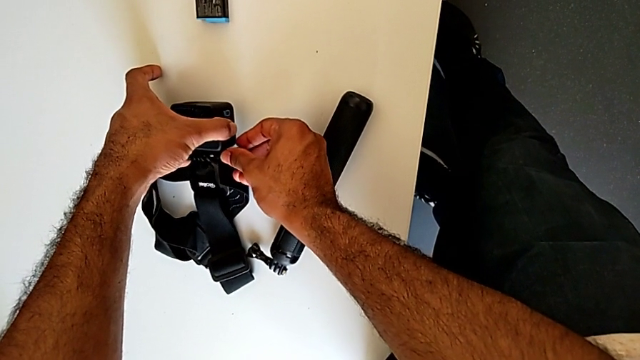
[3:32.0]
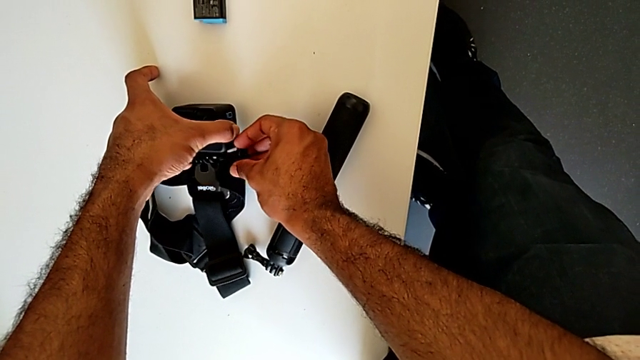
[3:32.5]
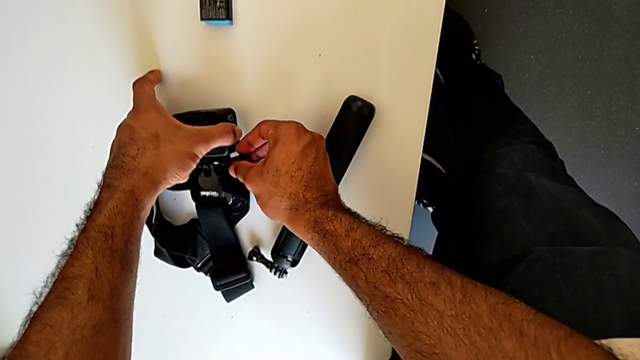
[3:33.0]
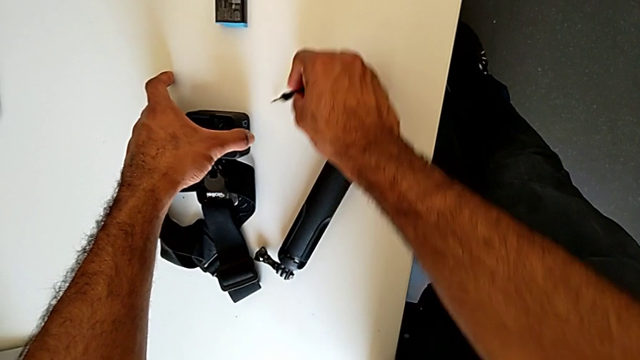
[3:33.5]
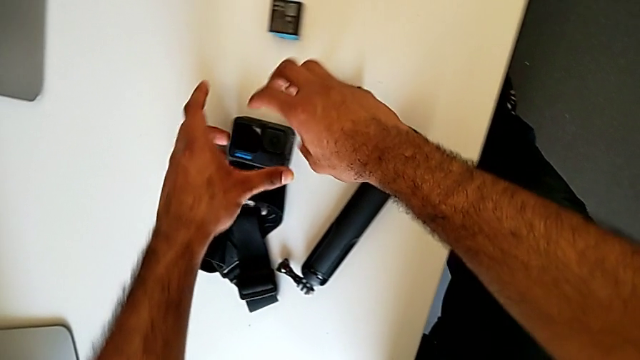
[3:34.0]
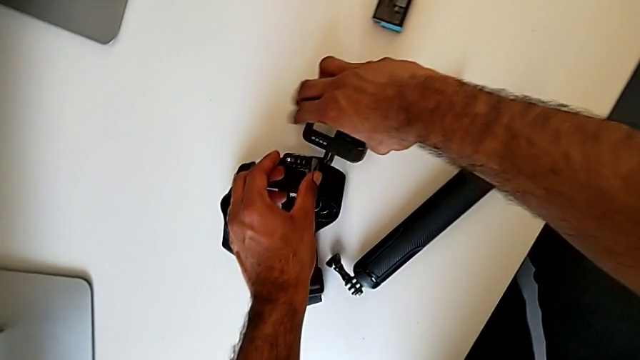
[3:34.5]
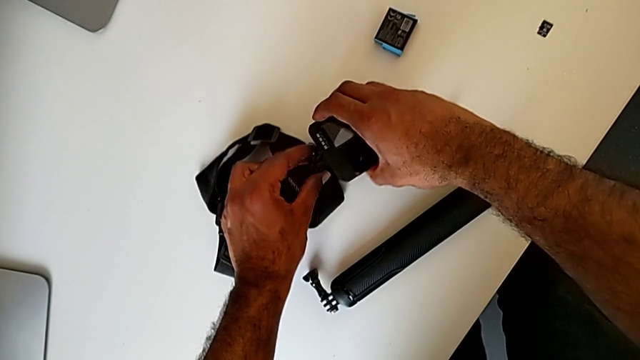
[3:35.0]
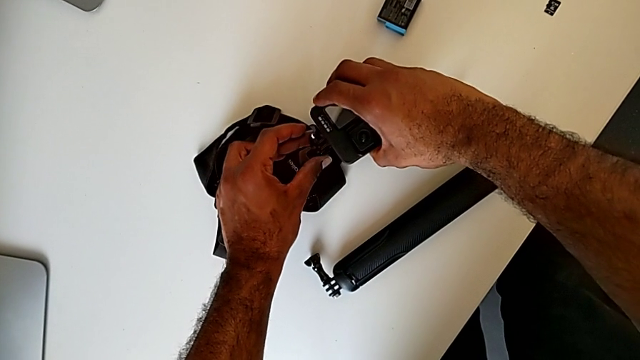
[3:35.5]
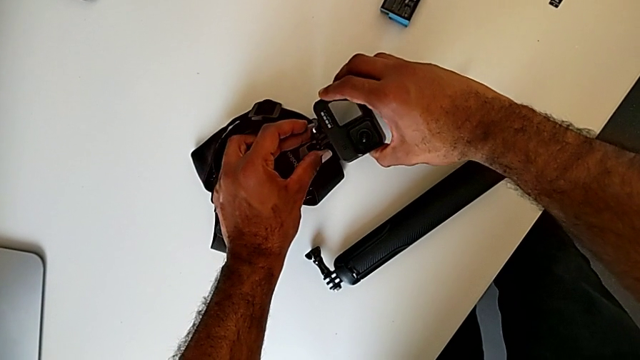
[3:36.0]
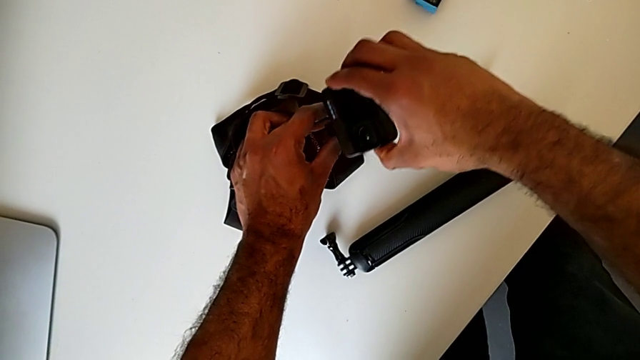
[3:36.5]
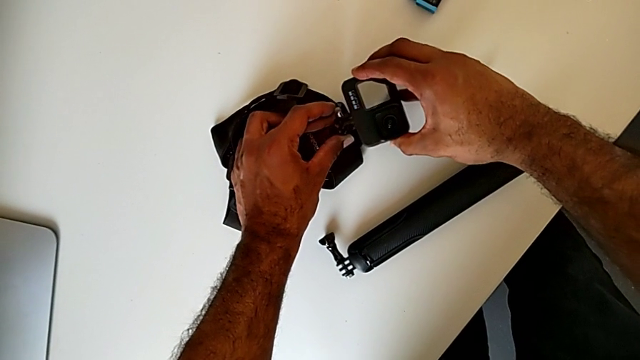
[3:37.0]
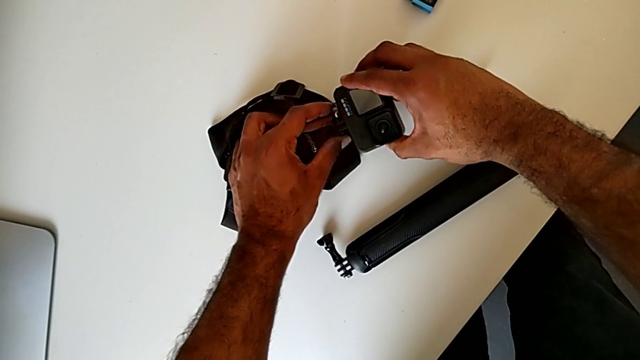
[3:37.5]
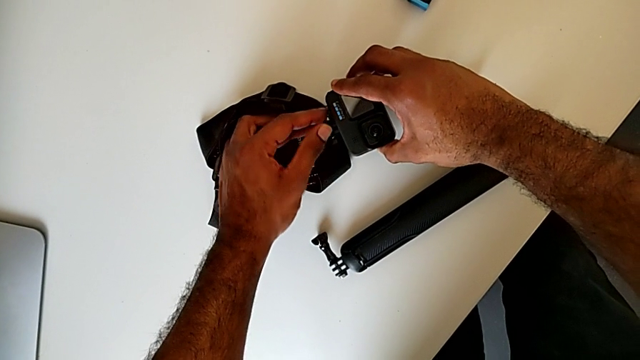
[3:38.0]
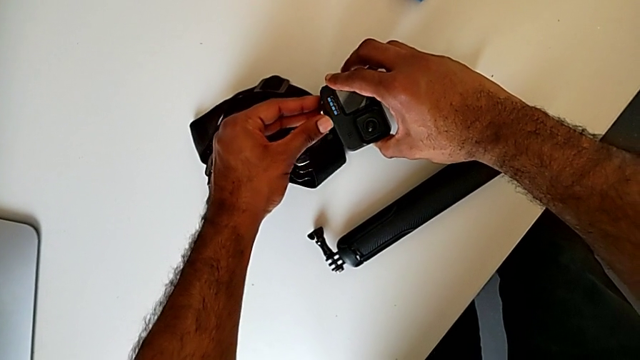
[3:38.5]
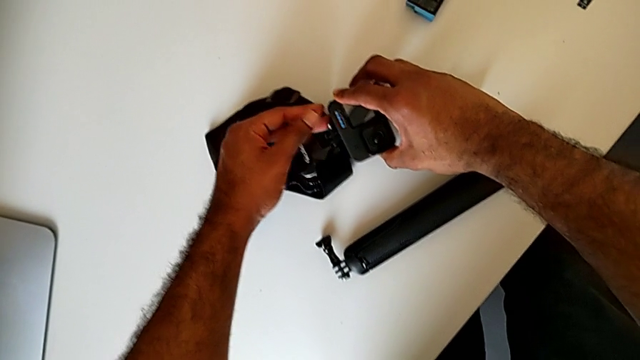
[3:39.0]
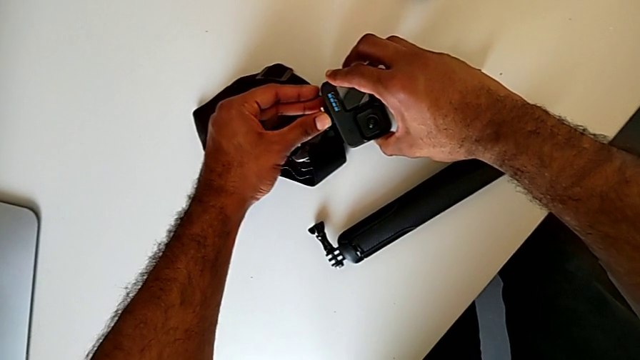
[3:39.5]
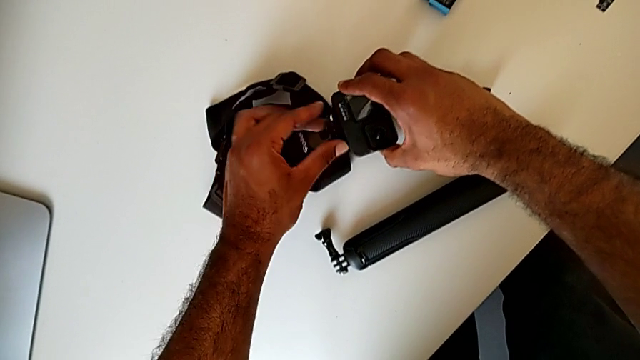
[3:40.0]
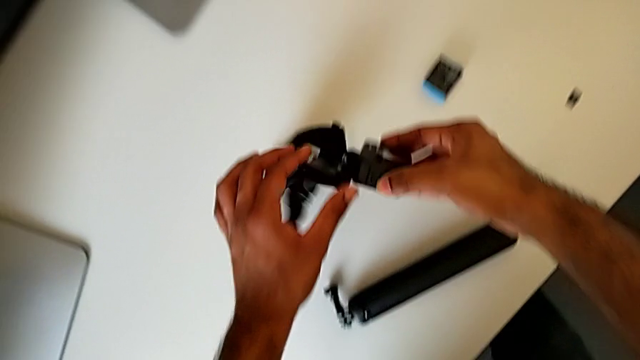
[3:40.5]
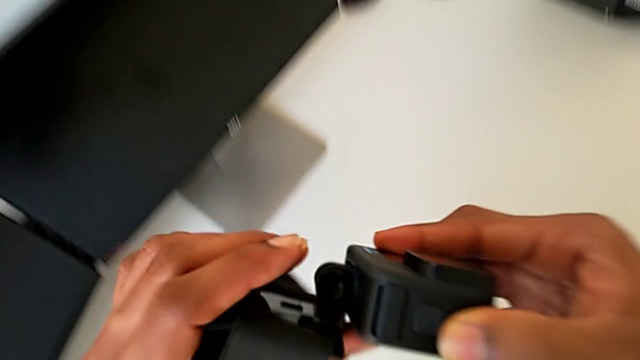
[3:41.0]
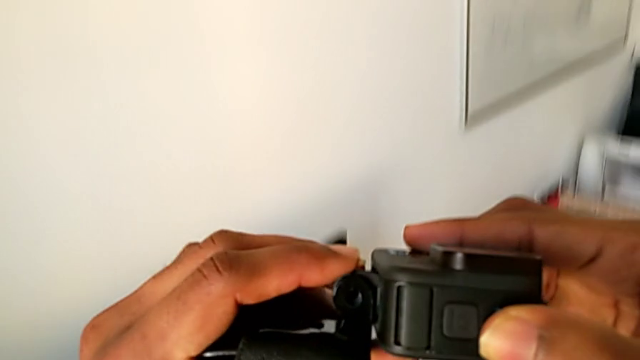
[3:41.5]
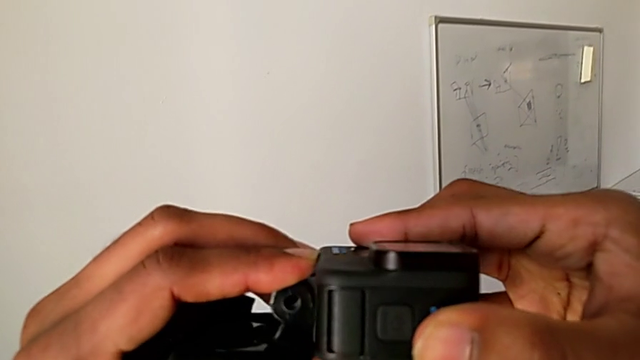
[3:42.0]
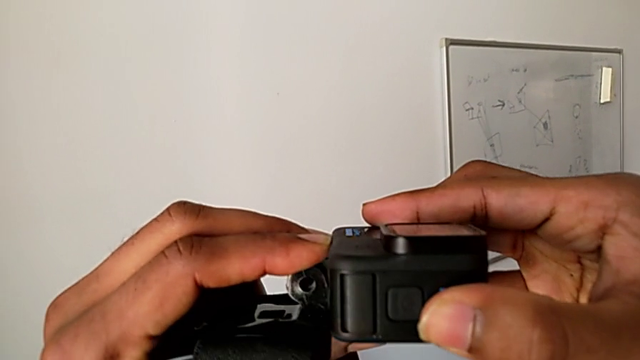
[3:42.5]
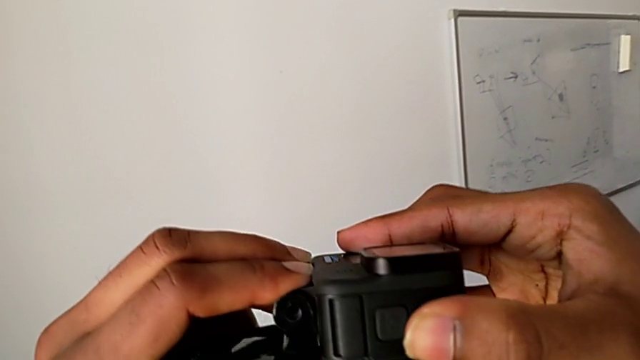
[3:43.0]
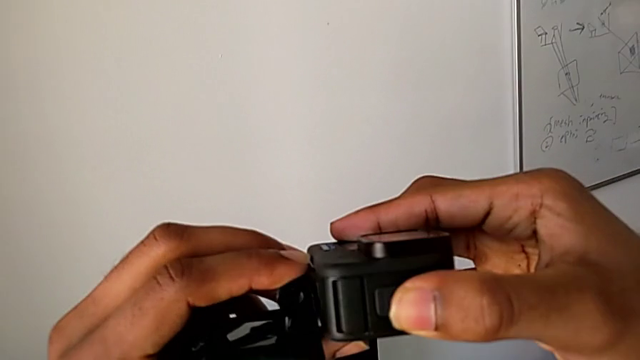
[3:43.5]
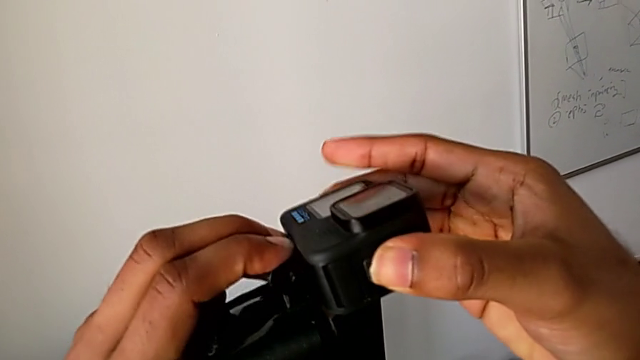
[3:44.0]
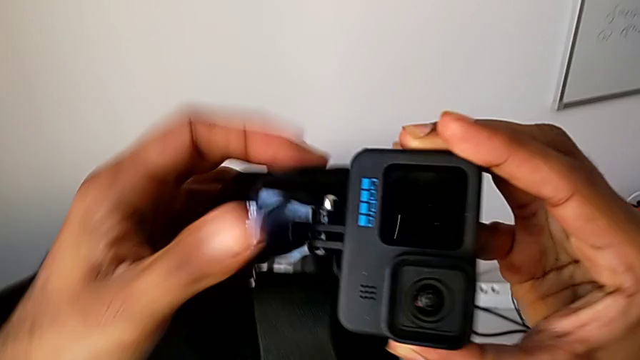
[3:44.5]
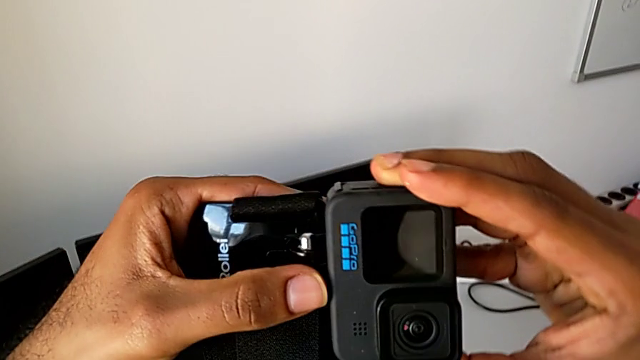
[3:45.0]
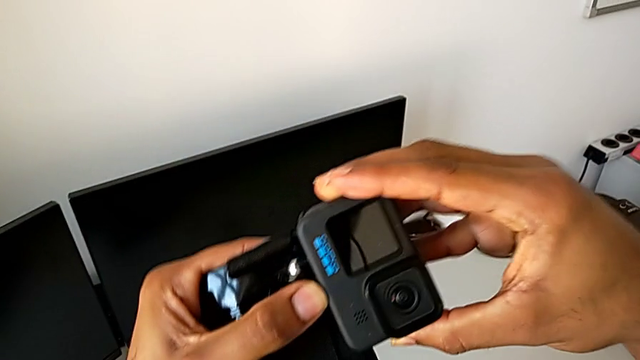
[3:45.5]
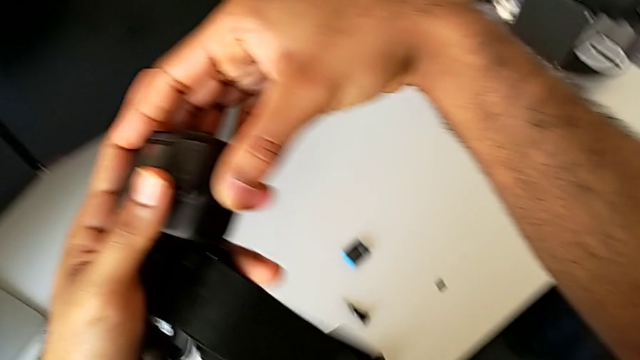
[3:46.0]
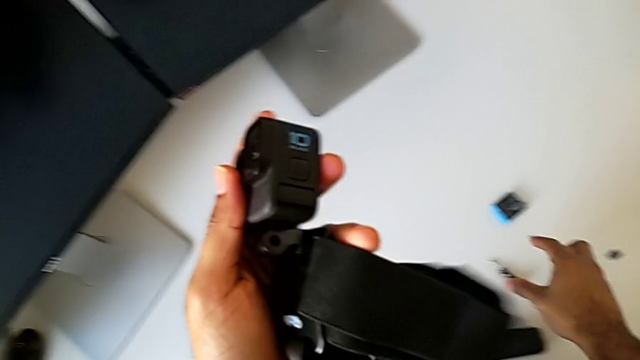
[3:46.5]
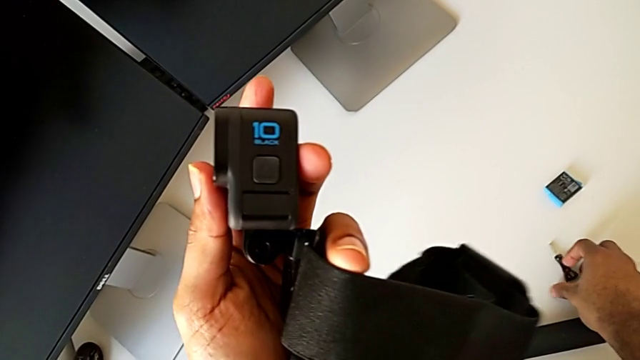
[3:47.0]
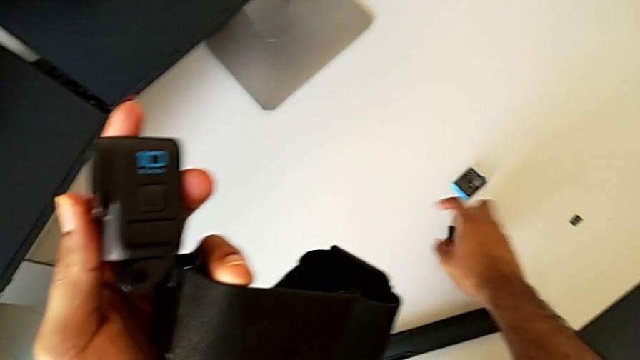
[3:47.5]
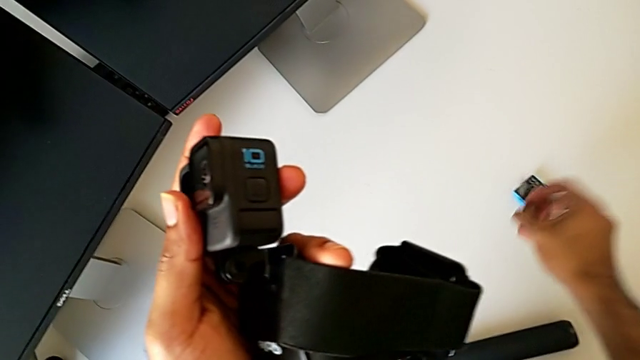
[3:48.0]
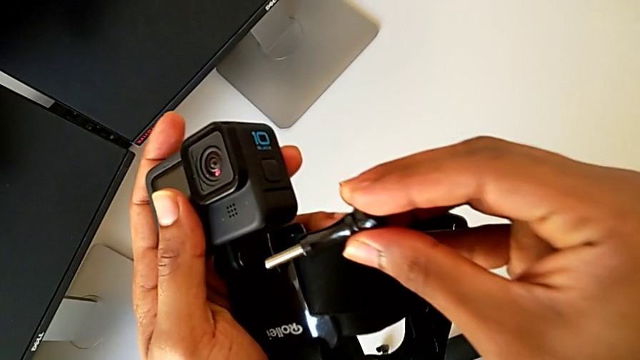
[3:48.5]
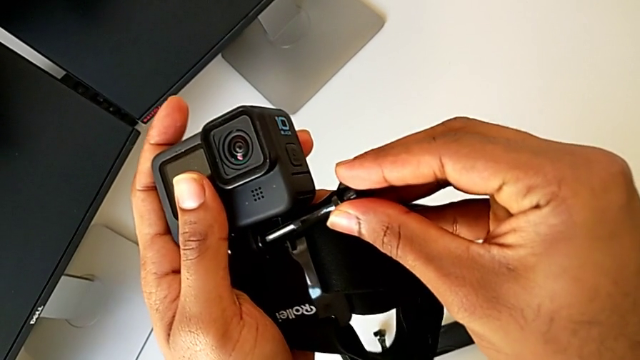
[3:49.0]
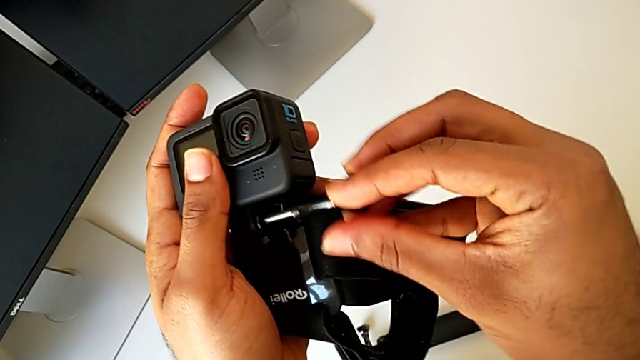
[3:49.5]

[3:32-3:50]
The camera wearer is assembling the GoPro onto the strap. They place the screw, assemble the GoPro, grab the screw and lift it.

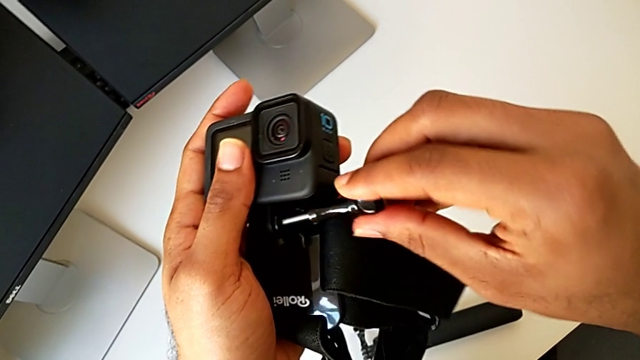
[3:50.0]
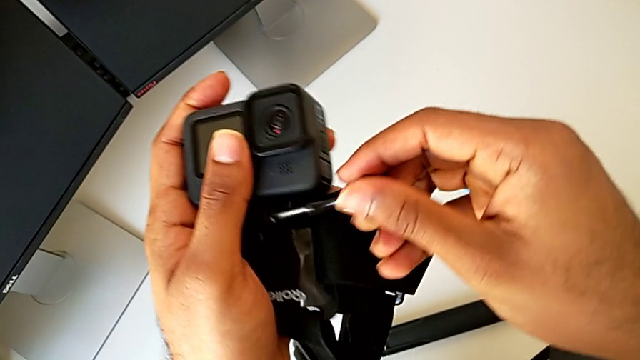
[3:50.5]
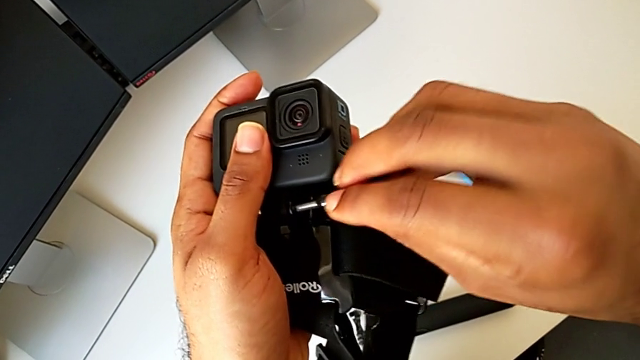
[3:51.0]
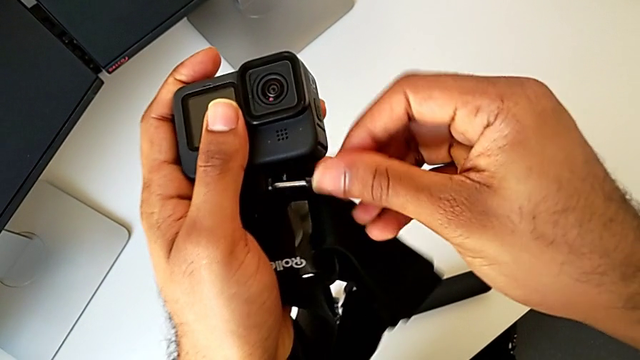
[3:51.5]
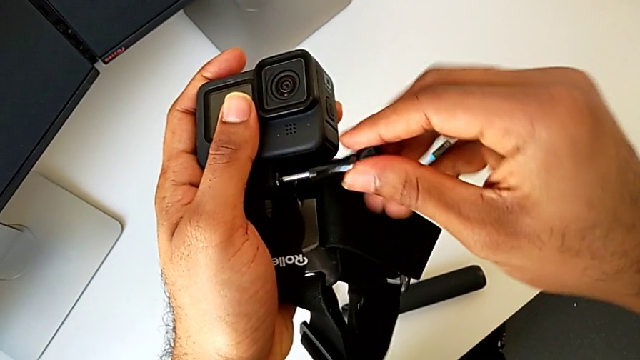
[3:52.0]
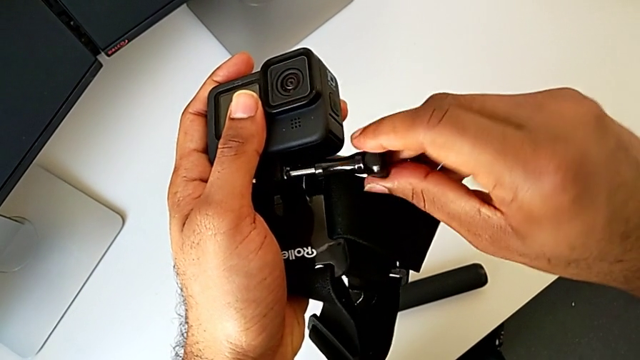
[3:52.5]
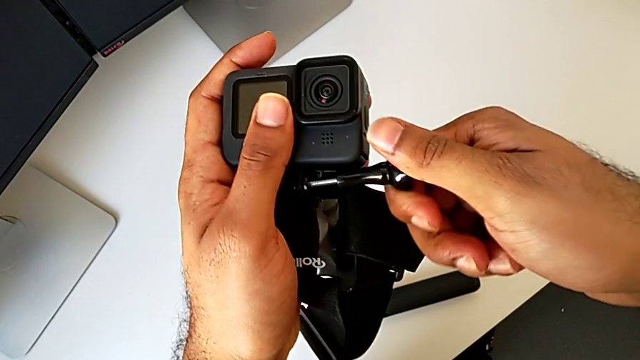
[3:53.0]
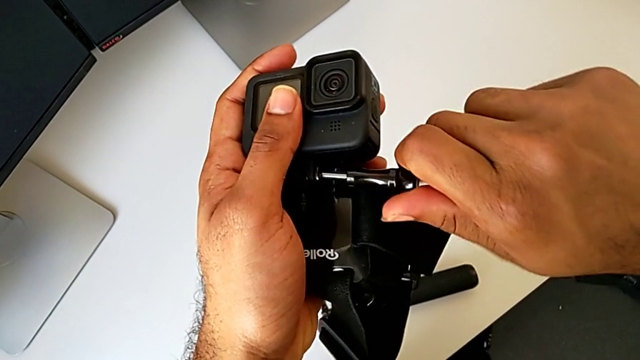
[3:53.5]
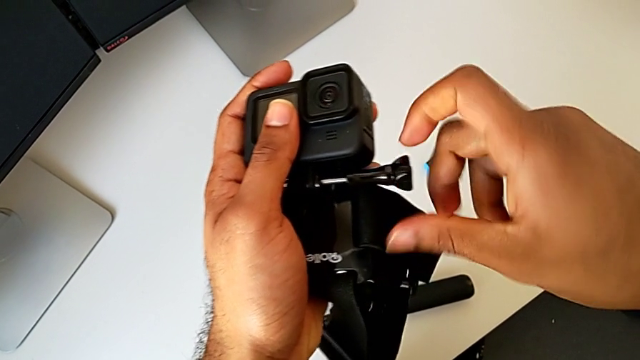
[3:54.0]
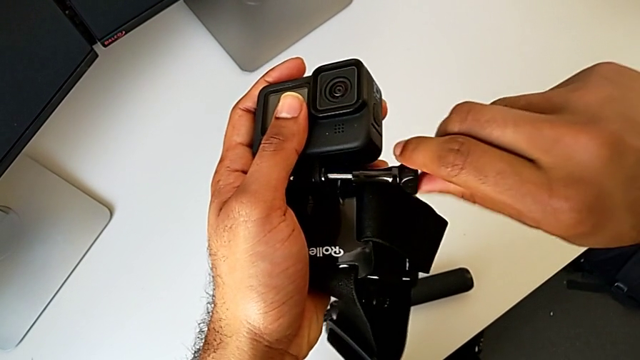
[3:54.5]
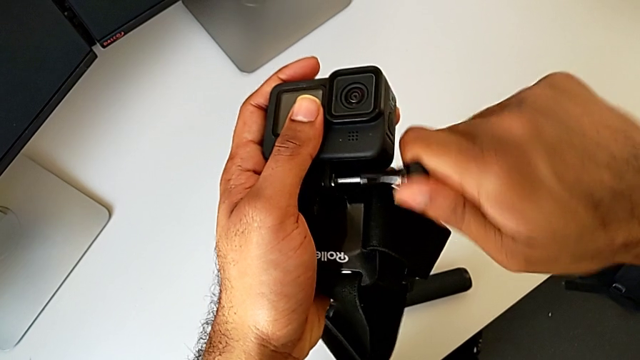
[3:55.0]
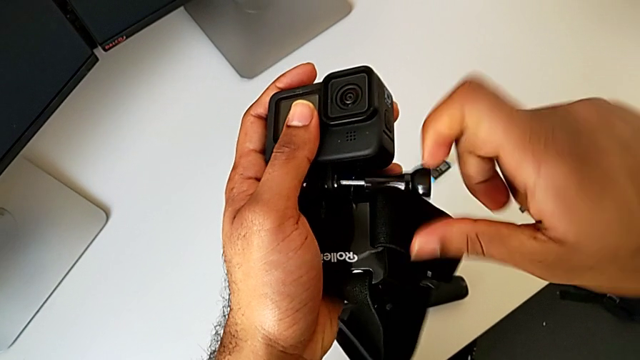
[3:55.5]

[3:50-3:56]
The camera wearer is assembling the GoPro onto the strap. They begin to screw the screw.
